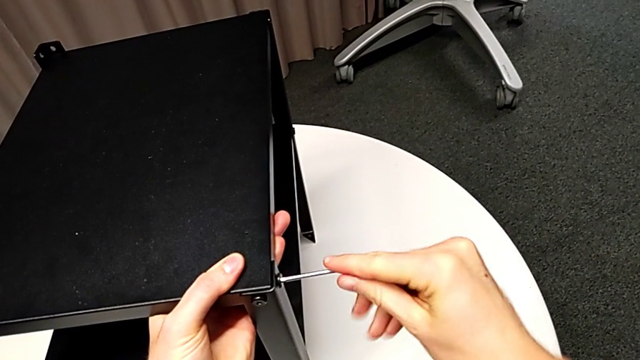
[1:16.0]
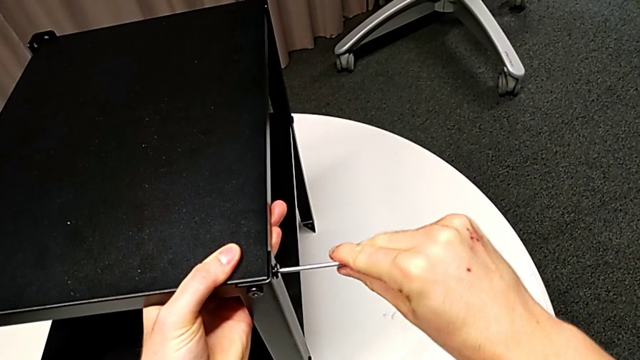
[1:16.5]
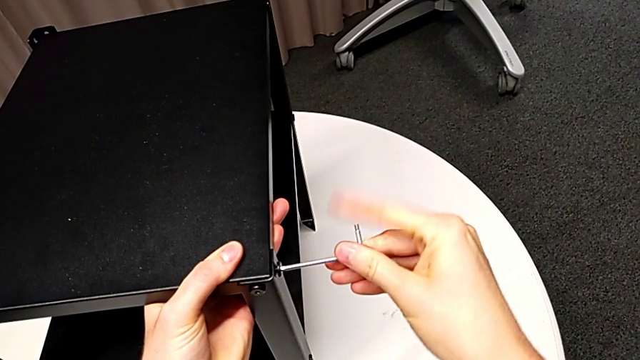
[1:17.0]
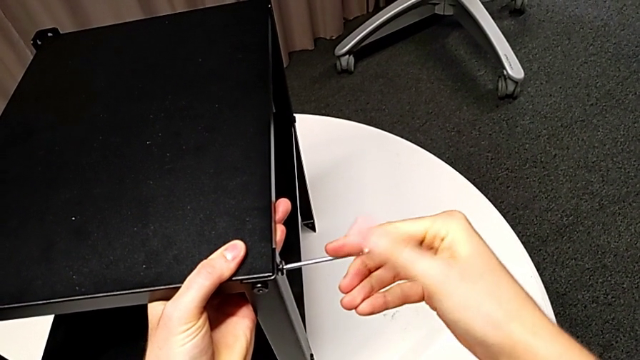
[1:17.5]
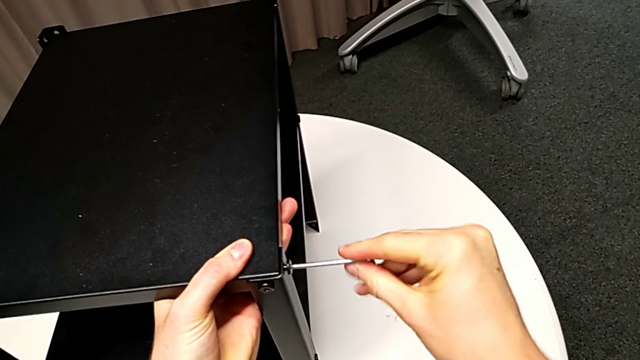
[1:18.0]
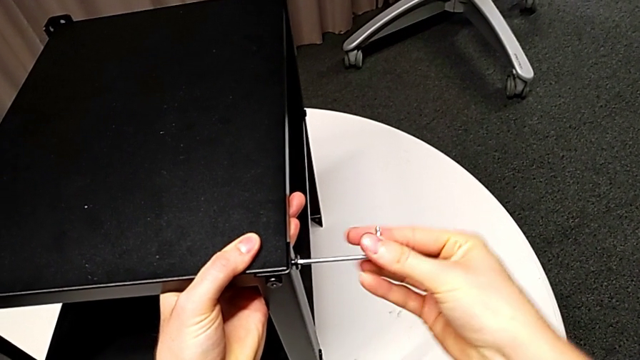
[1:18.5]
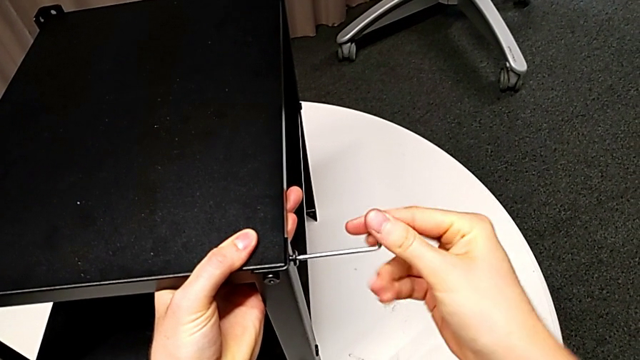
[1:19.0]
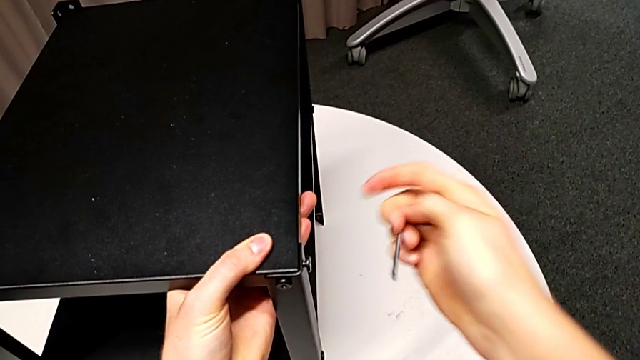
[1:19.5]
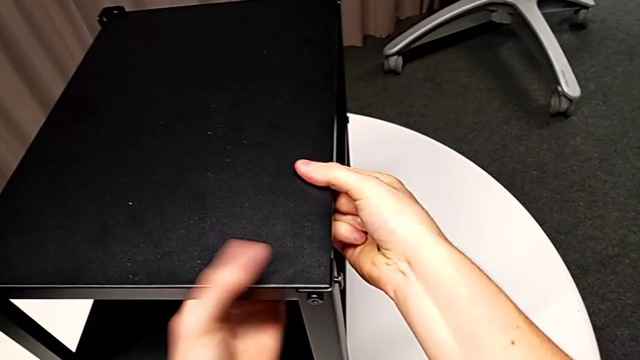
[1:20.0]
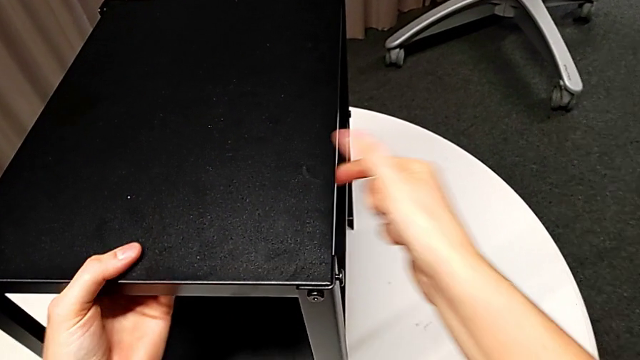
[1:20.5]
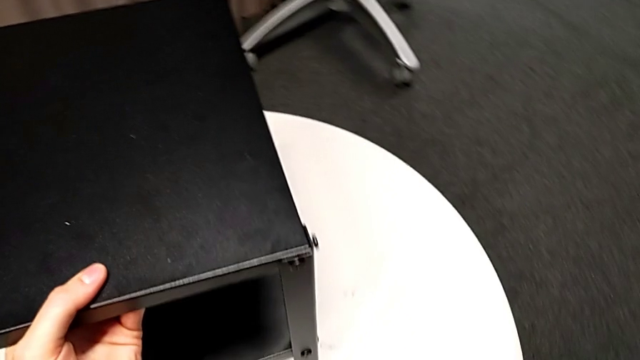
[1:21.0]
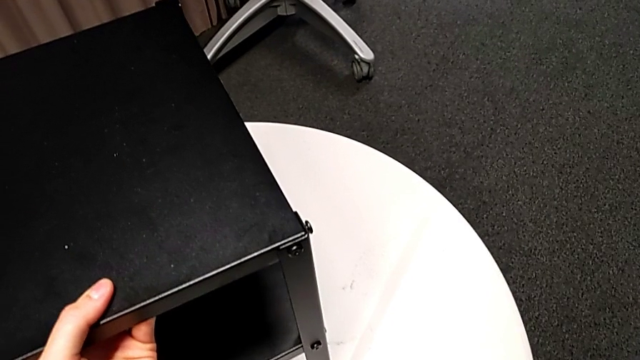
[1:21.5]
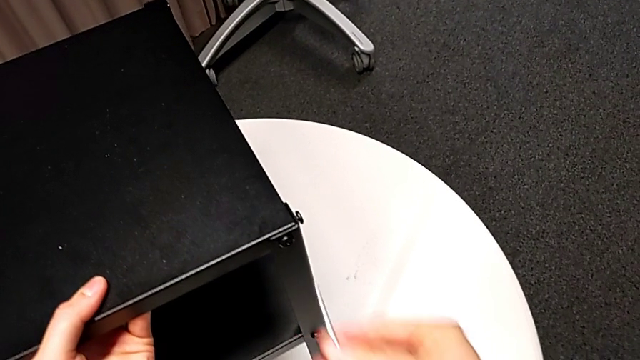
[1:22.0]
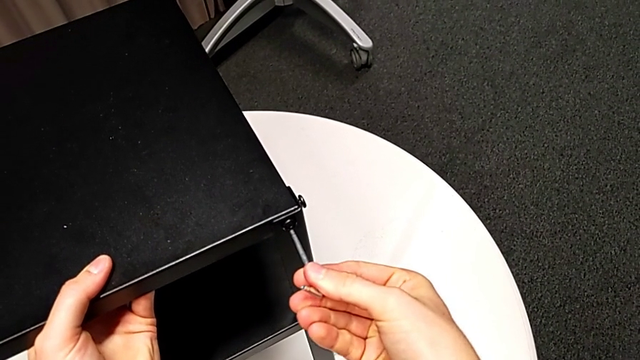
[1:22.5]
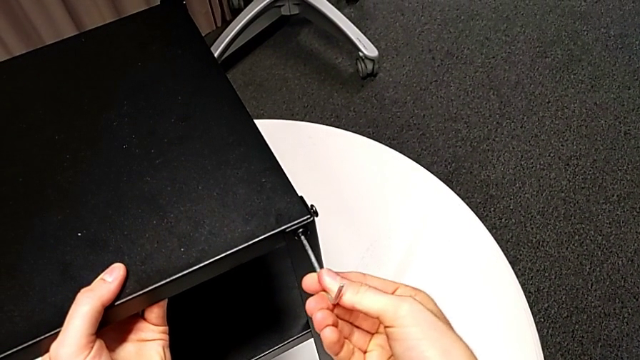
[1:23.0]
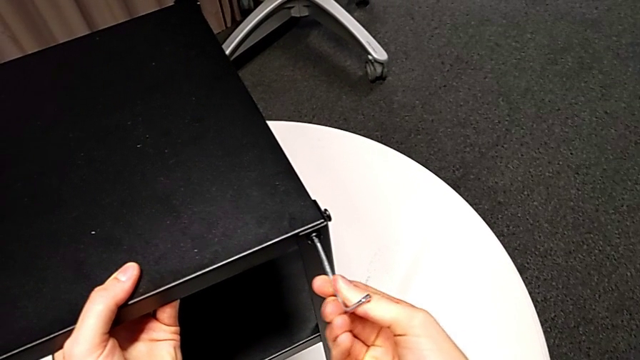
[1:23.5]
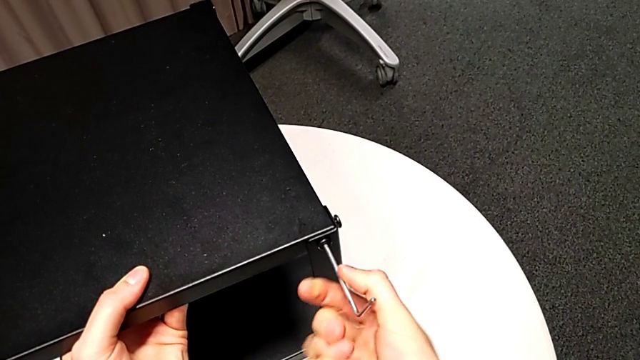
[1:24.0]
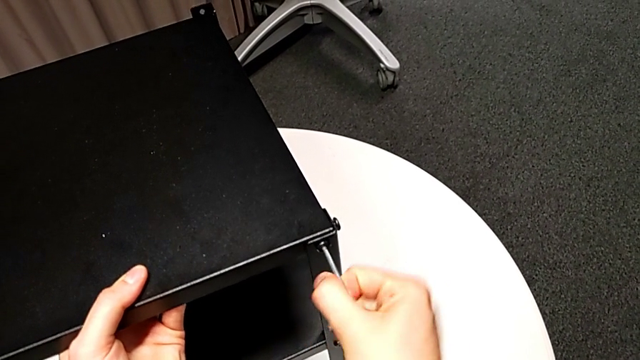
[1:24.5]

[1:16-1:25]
The camera wearer is disassembling the top table of the furniture. They unscrew the hex socket head, withdraw the Allen wrench, grab the nightstand, approach the hex socket head and insert the Allen wrench.

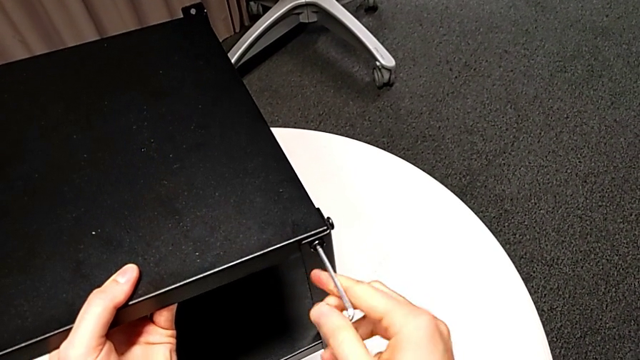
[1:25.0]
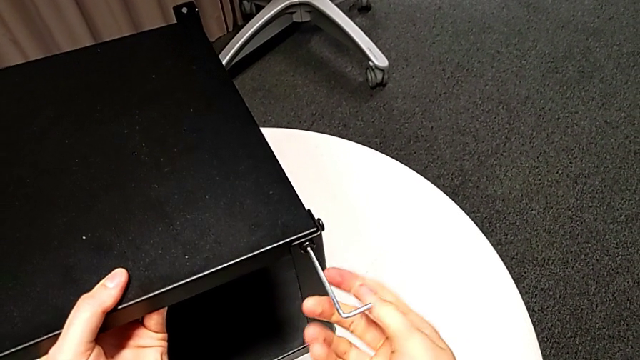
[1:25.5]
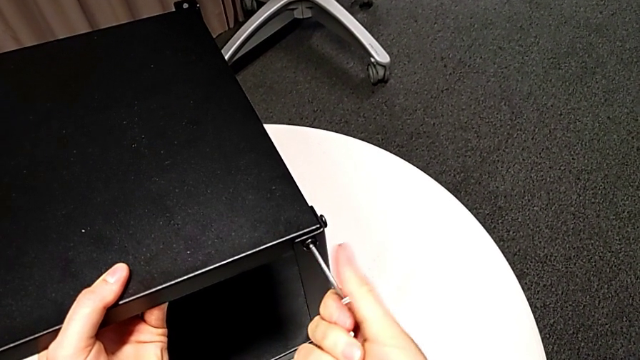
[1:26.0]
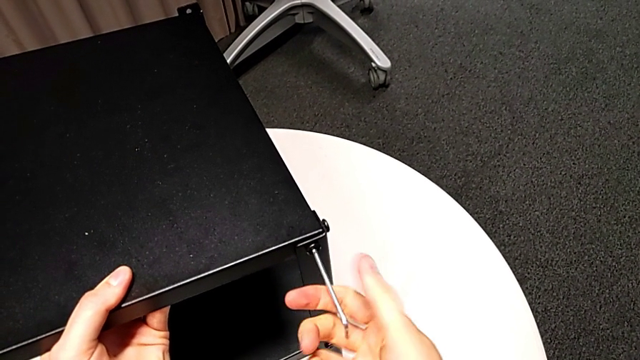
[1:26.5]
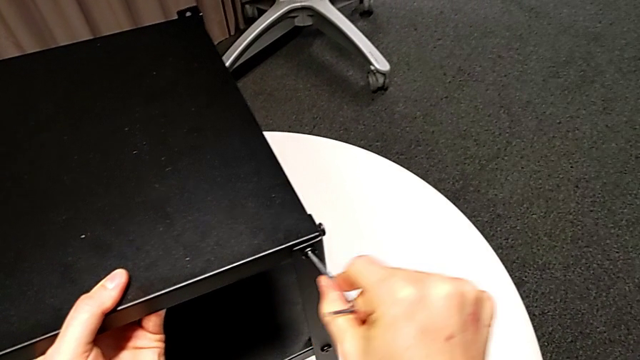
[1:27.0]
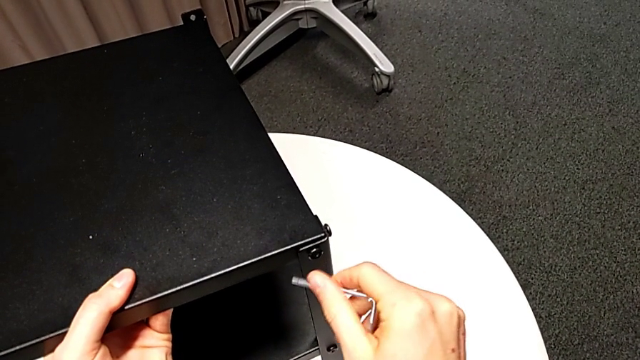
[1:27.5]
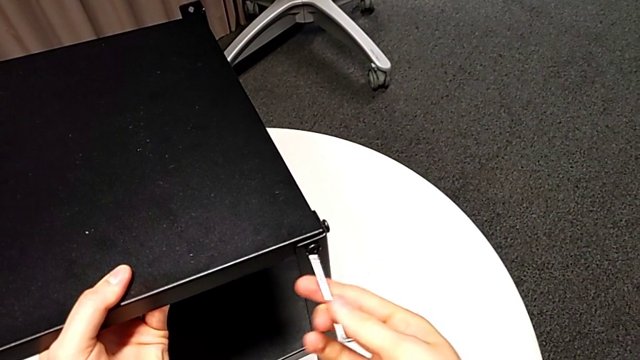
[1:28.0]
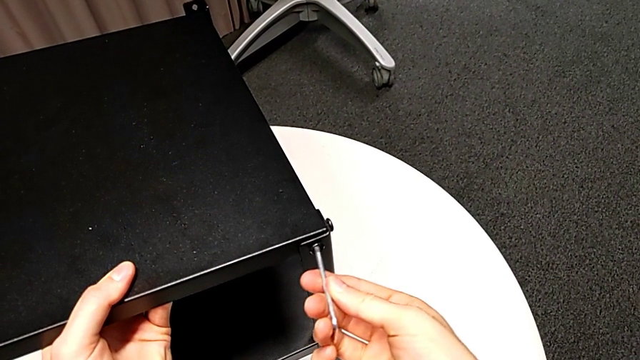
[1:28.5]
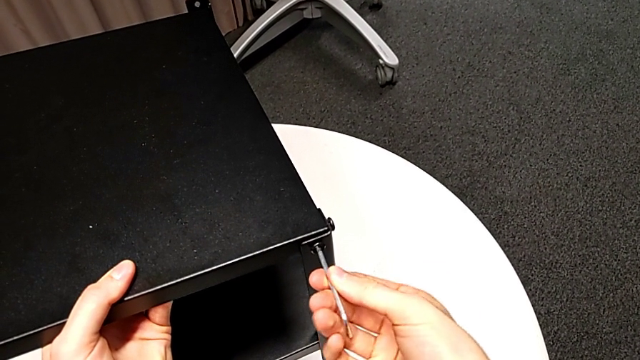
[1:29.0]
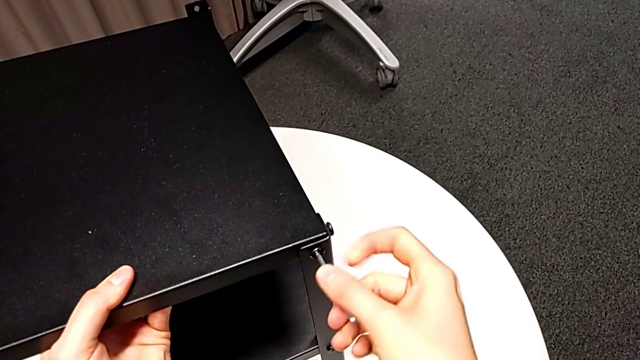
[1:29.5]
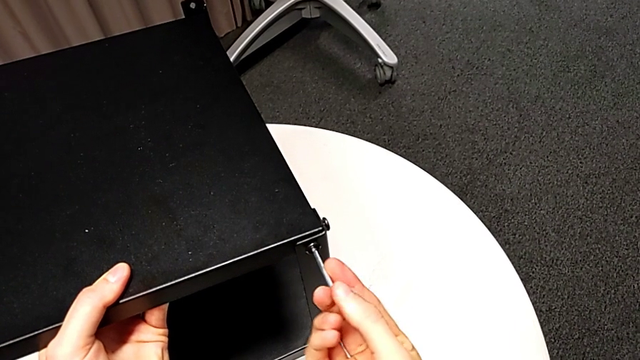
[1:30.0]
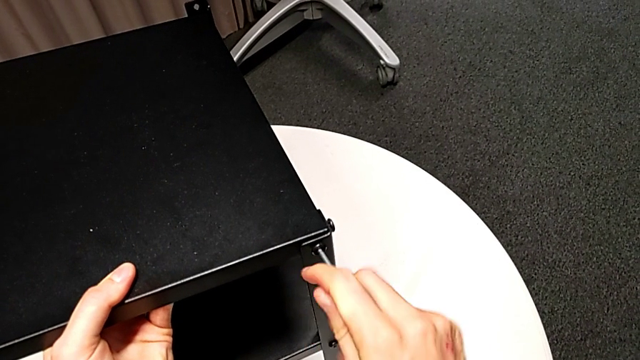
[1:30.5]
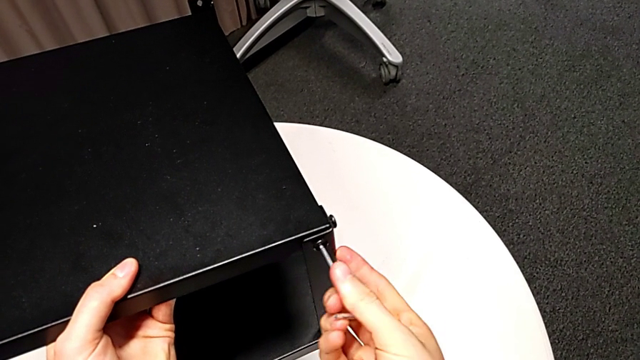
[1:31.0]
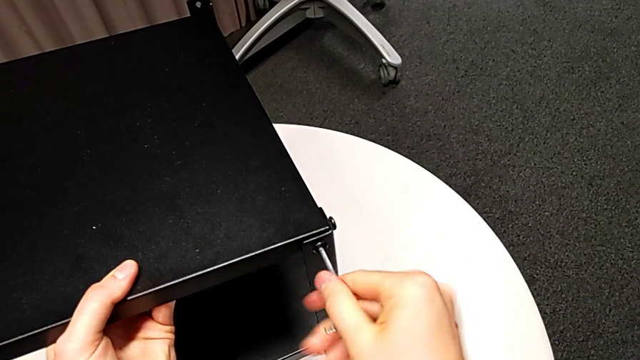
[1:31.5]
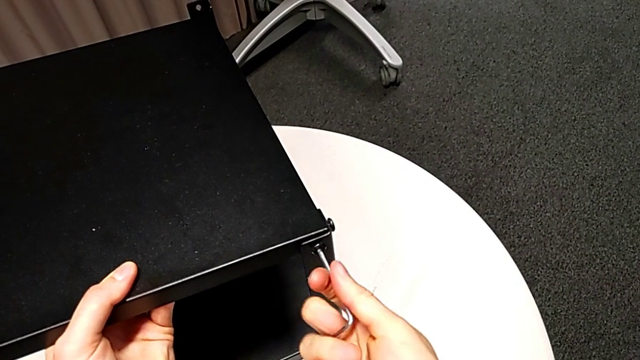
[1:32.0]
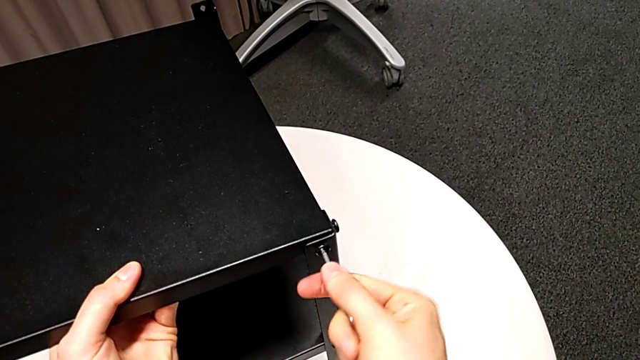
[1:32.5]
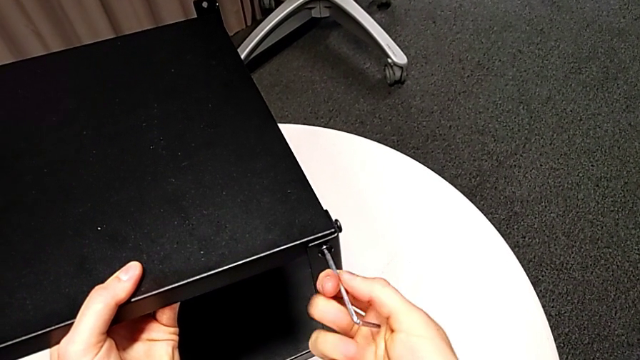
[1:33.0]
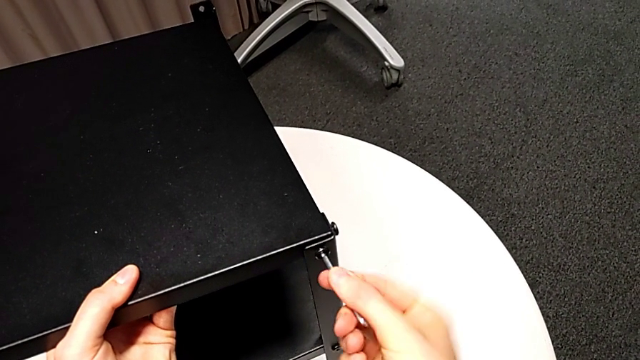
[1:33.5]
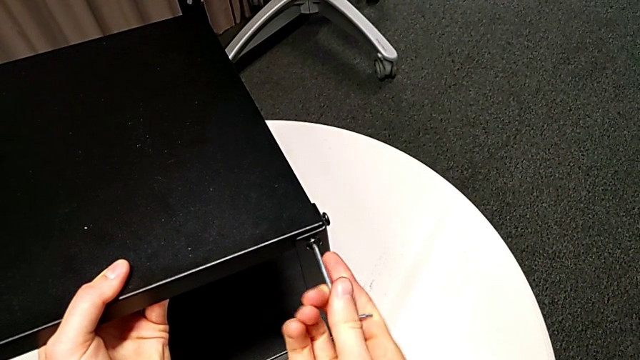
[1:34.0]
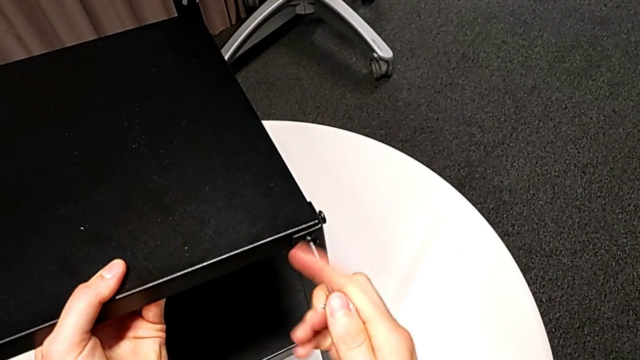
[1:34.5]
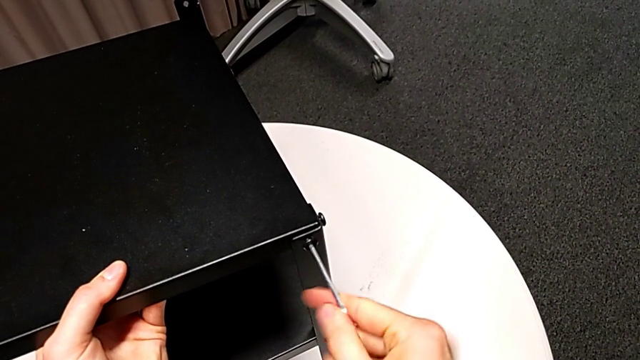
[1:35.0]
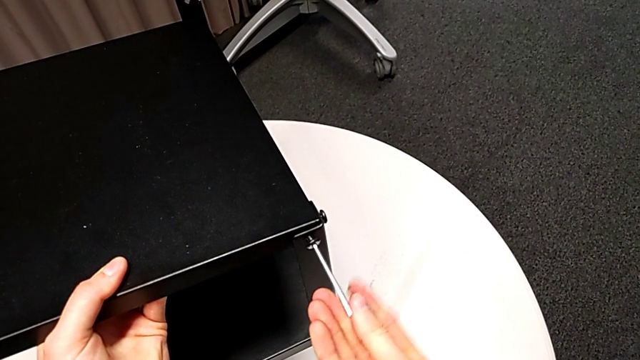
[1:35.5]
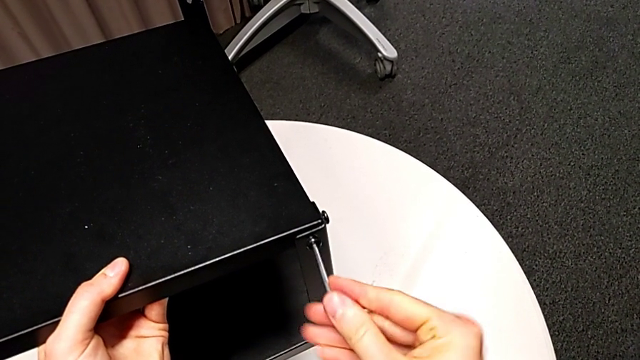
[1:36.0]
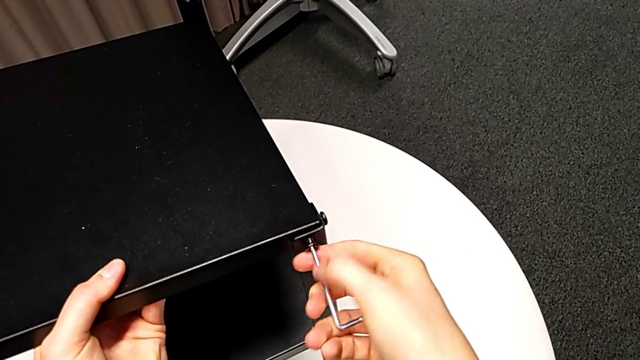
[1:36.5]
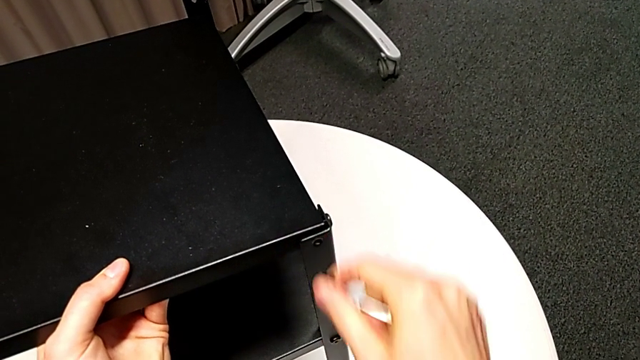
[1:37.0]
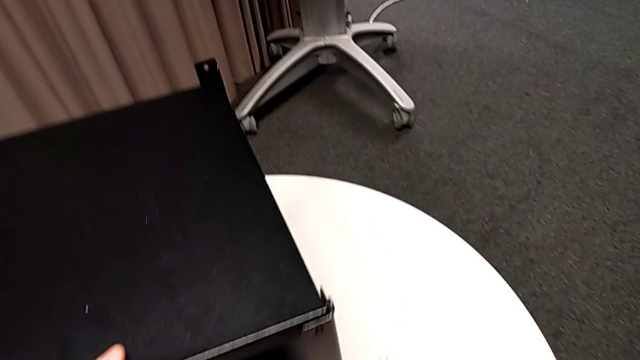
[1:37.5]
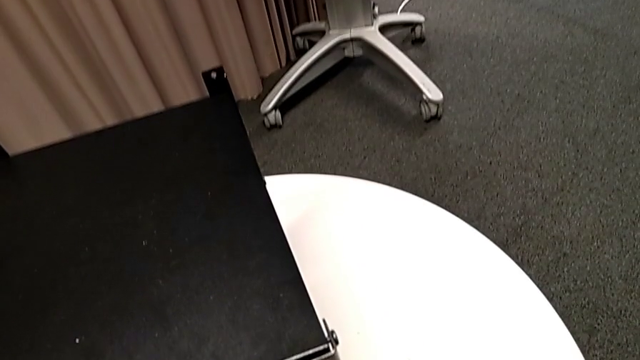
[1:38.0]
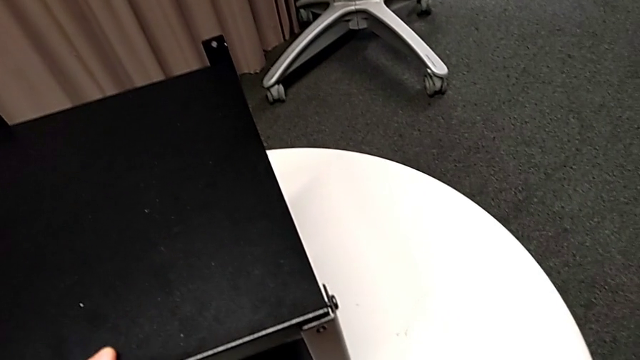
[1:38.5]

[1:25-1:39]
The camera wearer is disassembling the top table of the furniture. They keep unscrewing the hex socket head, withdraw the Allen wrench and disassemble the hex socket head with the right hand, place it and place the Allen wrench.
